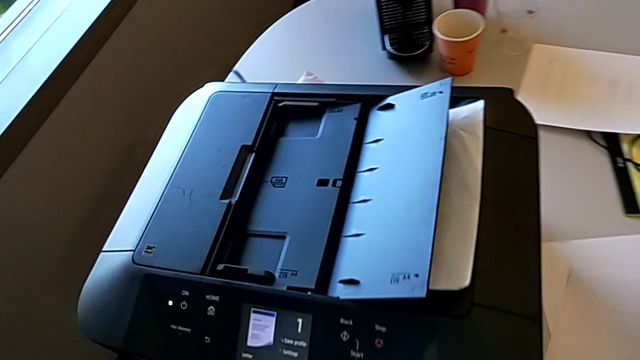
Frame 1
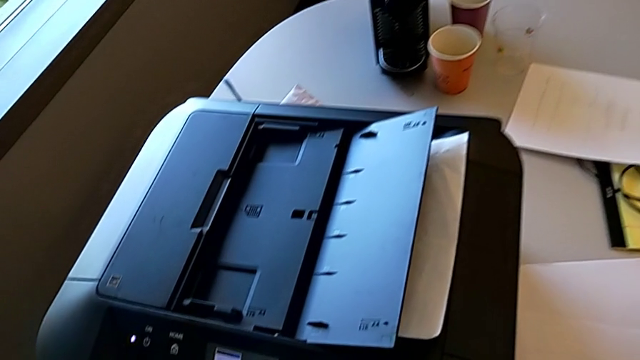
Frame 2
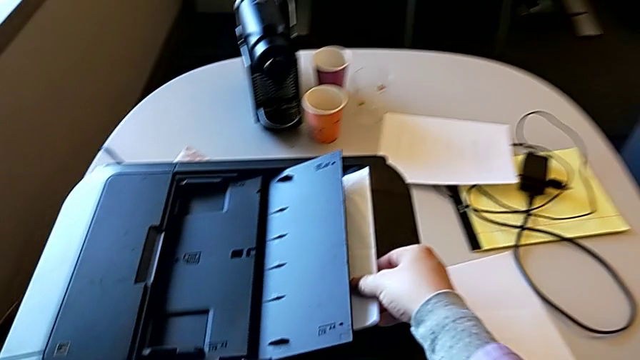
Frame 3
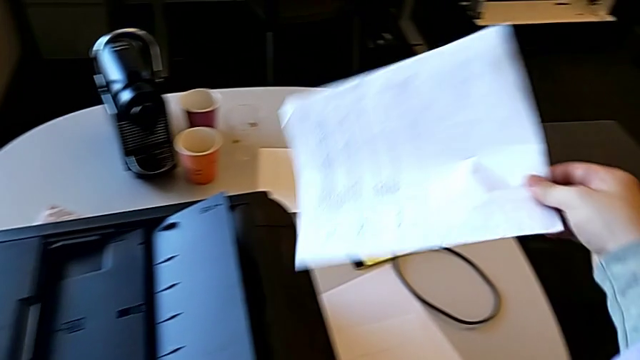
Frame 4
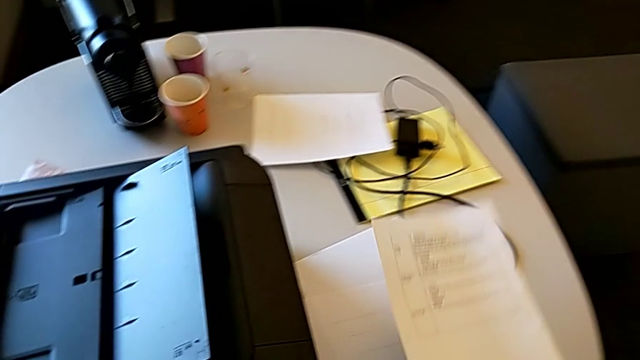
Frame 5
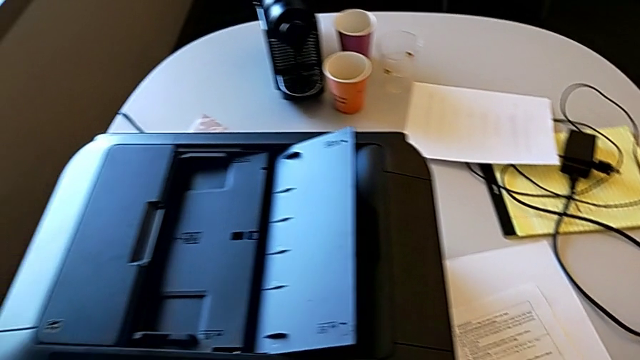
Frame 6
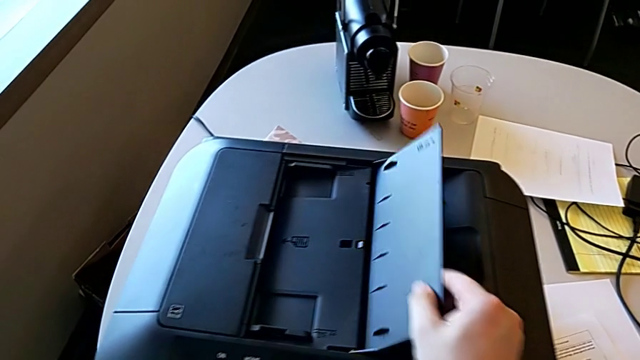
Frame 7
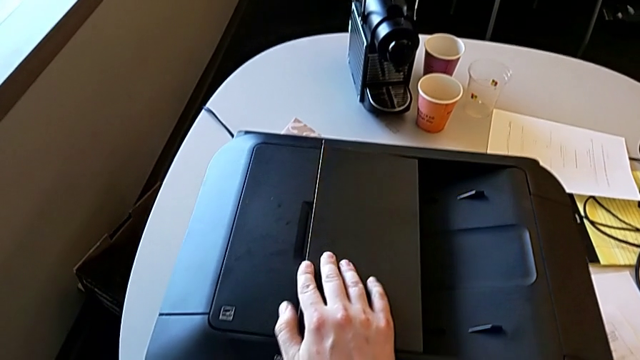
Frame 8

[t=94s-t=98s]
The camera wearer is copying. They withdraw the paper stack, place the paper stack and begin to close the copy gate.

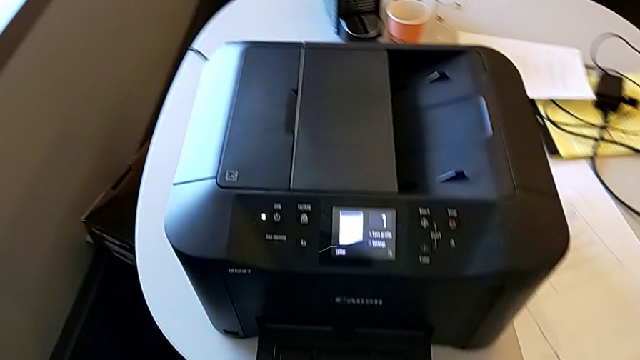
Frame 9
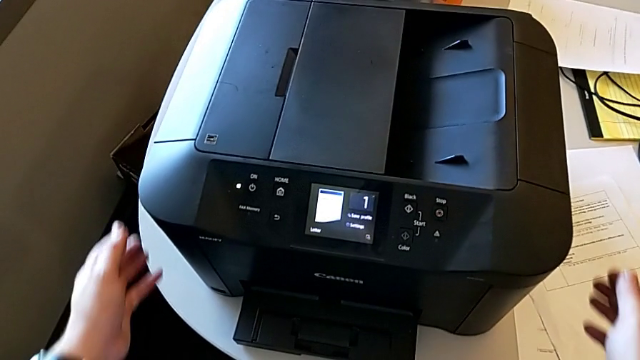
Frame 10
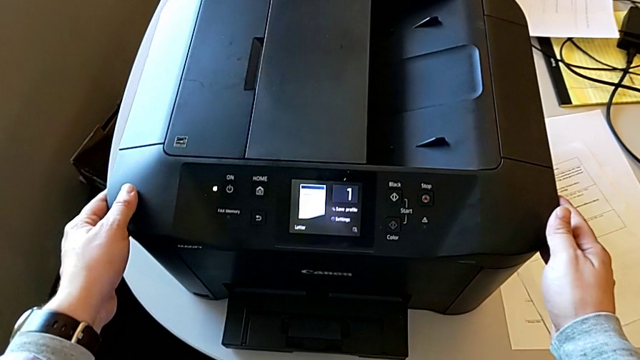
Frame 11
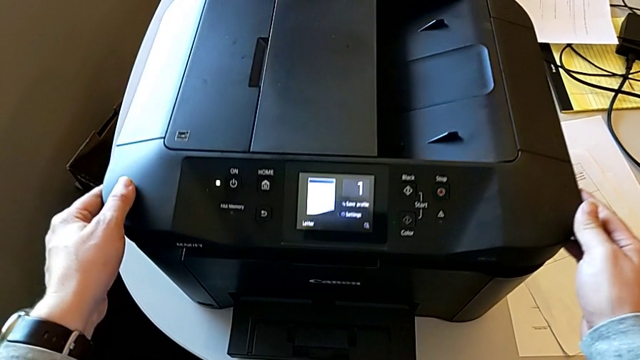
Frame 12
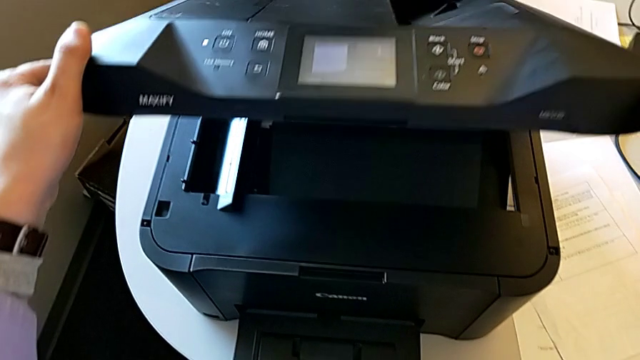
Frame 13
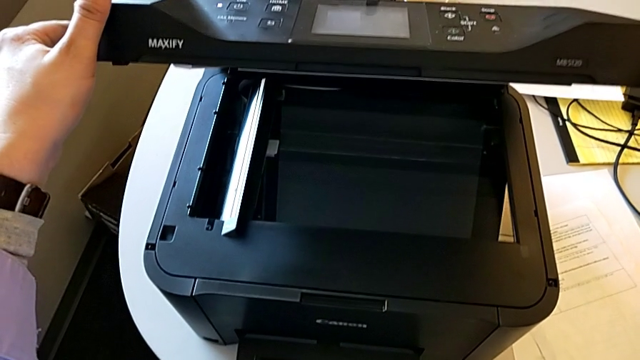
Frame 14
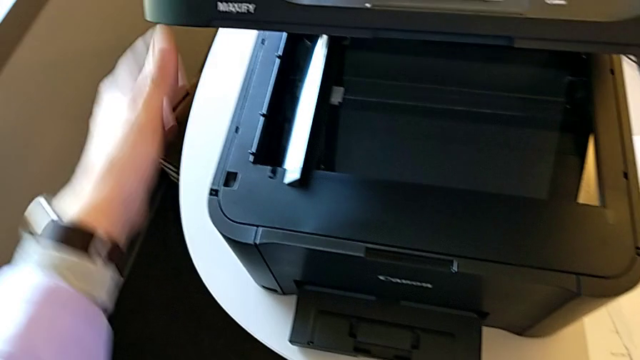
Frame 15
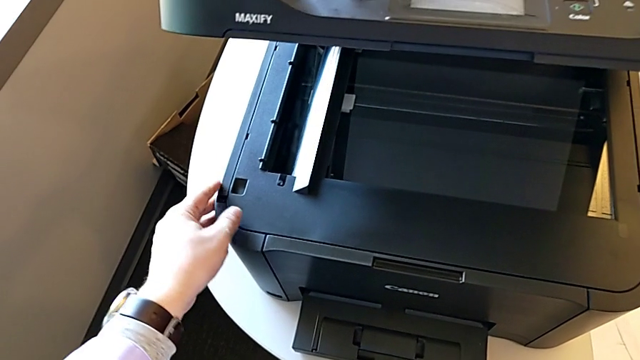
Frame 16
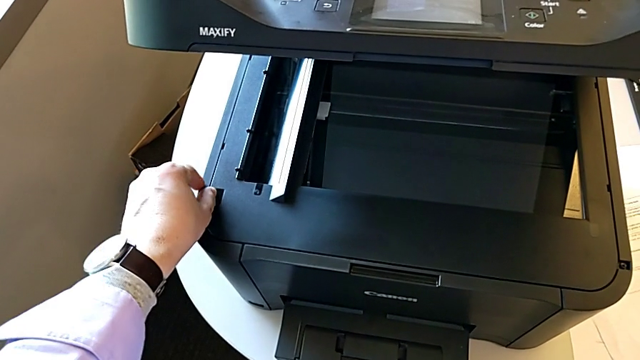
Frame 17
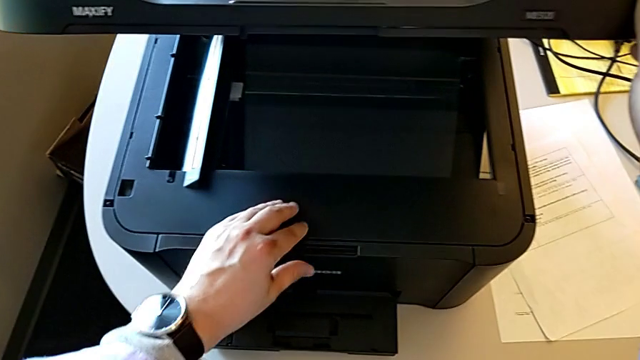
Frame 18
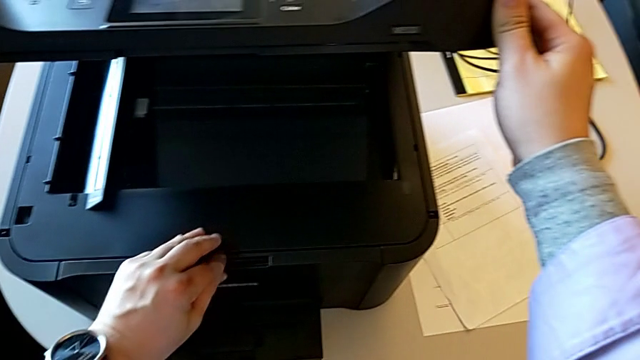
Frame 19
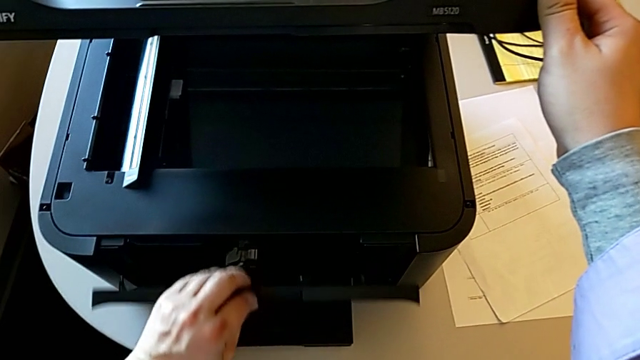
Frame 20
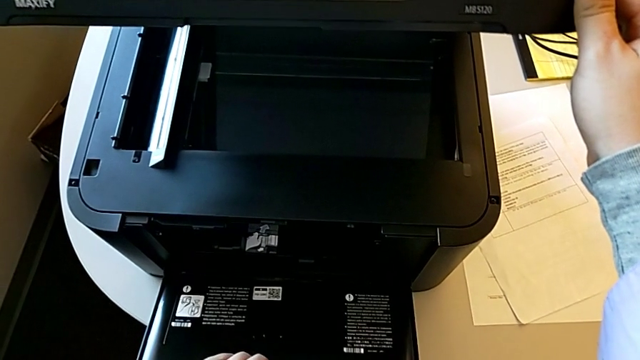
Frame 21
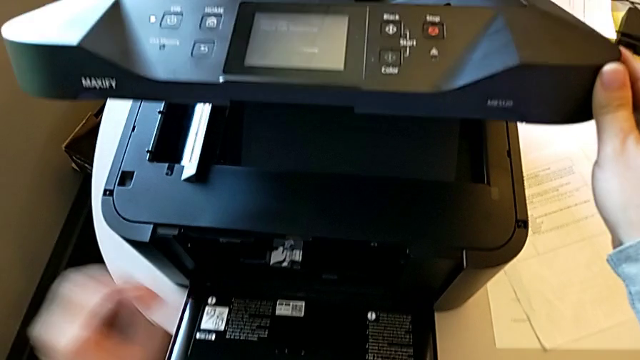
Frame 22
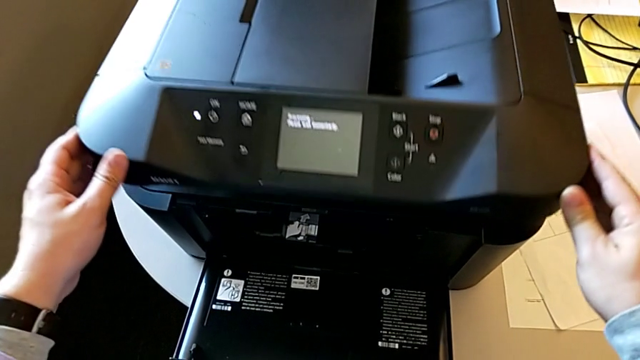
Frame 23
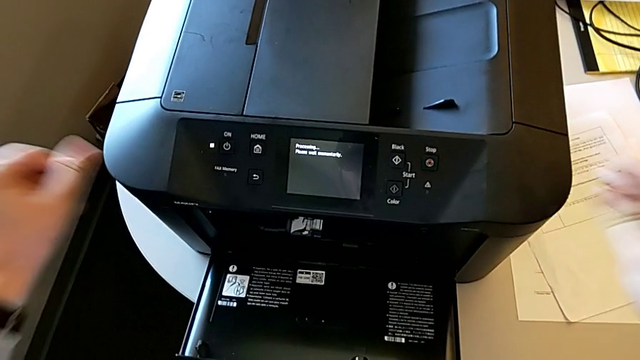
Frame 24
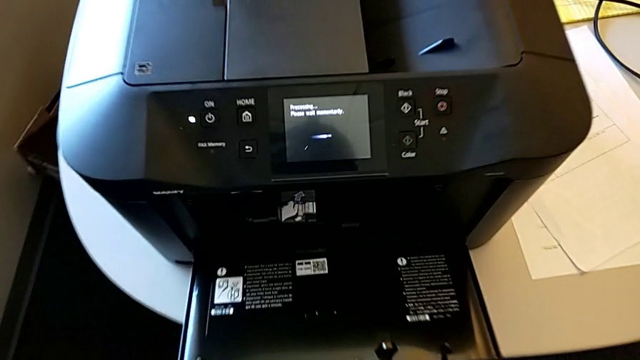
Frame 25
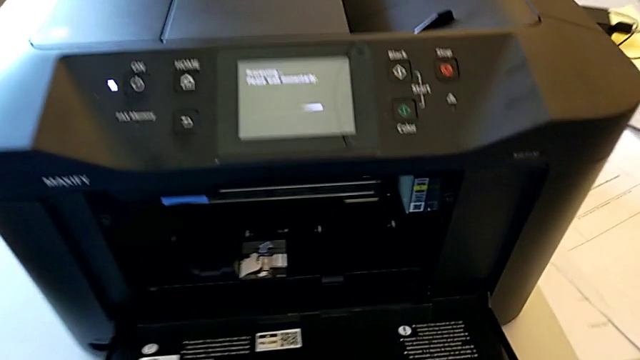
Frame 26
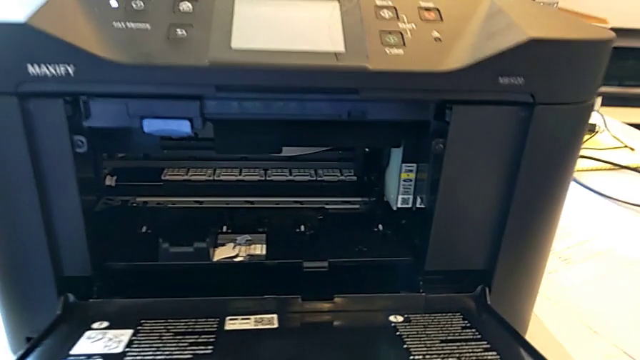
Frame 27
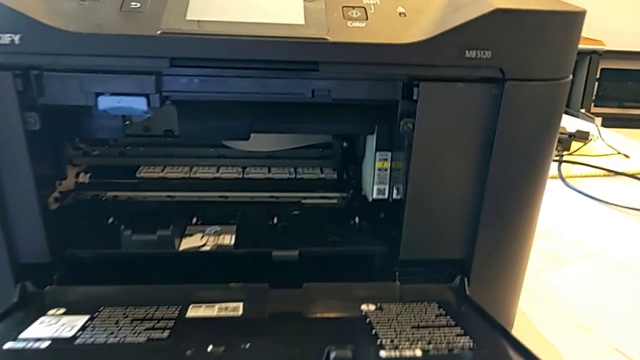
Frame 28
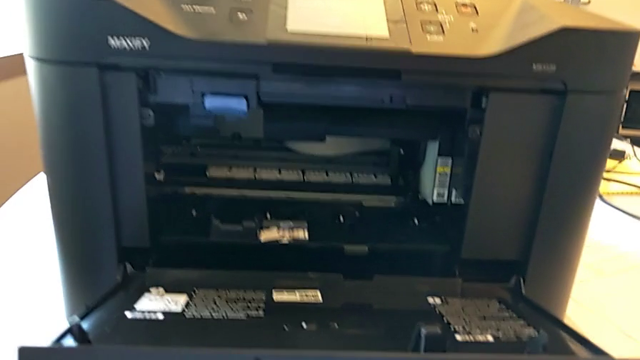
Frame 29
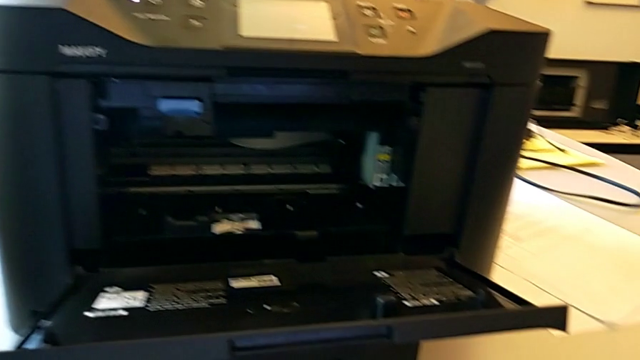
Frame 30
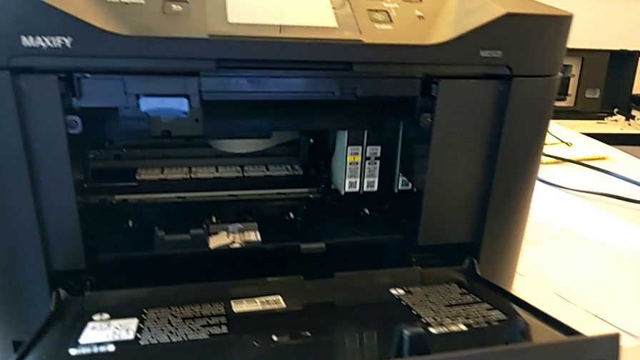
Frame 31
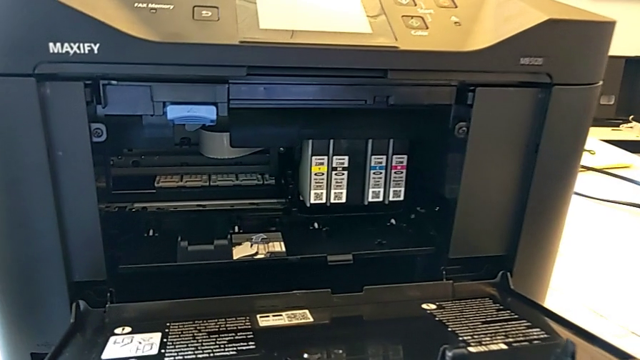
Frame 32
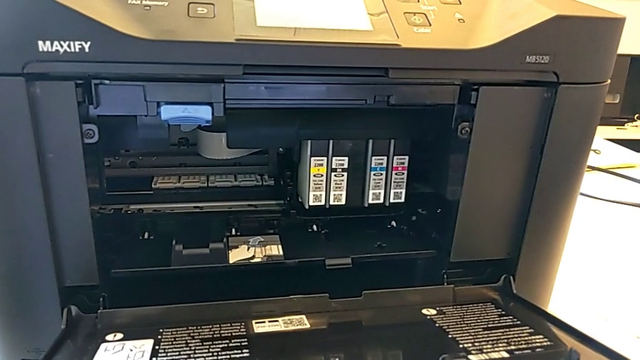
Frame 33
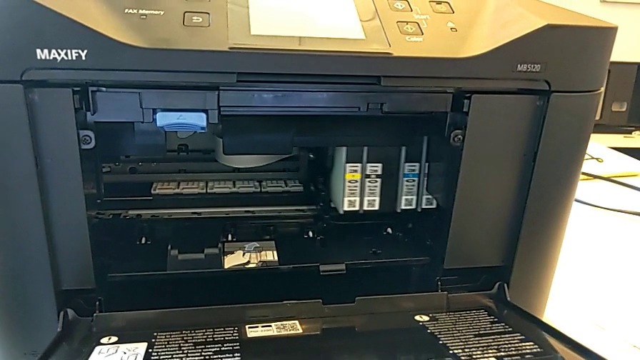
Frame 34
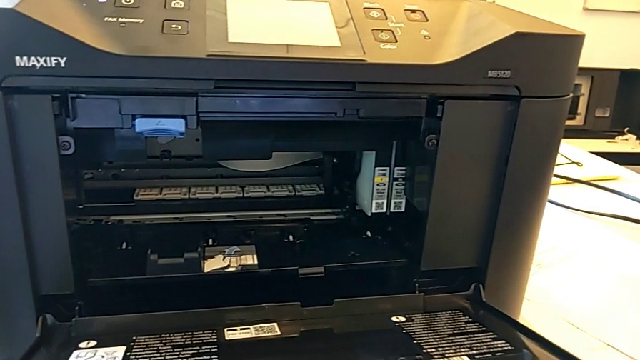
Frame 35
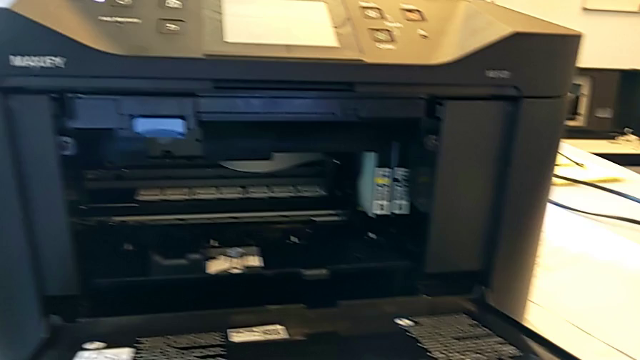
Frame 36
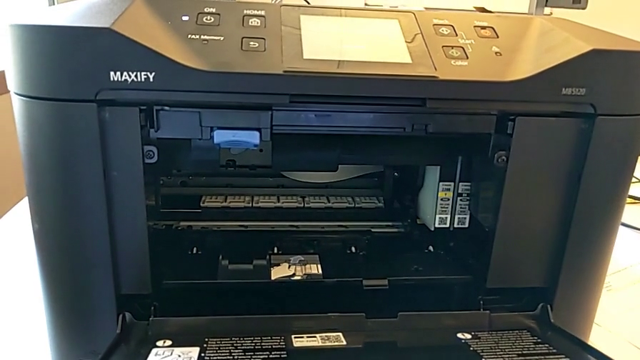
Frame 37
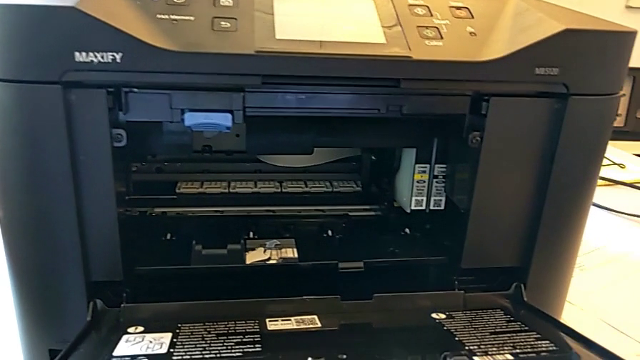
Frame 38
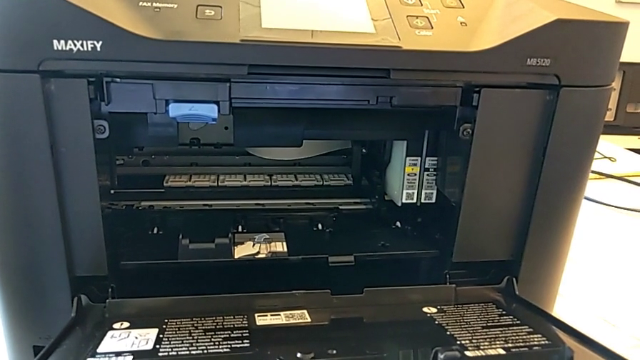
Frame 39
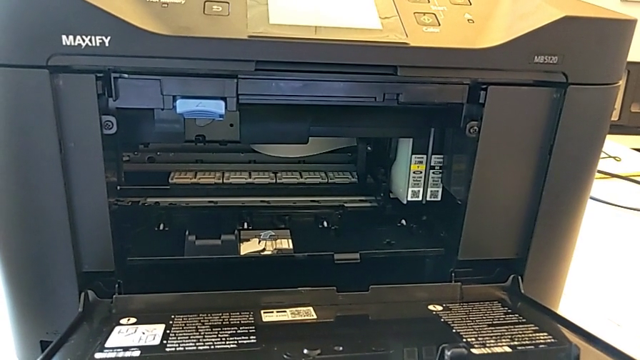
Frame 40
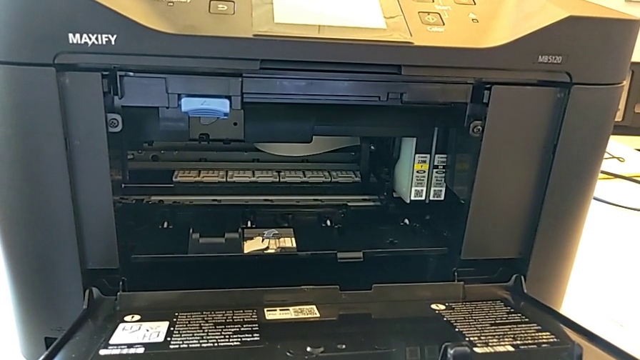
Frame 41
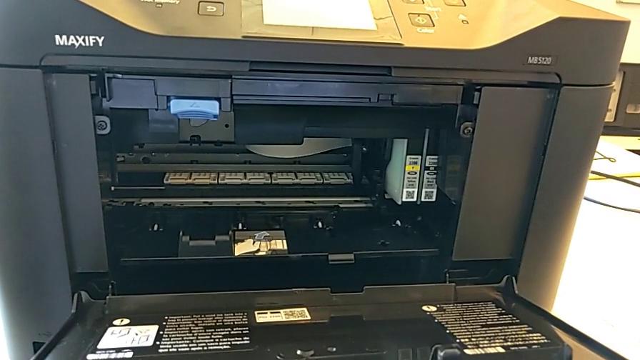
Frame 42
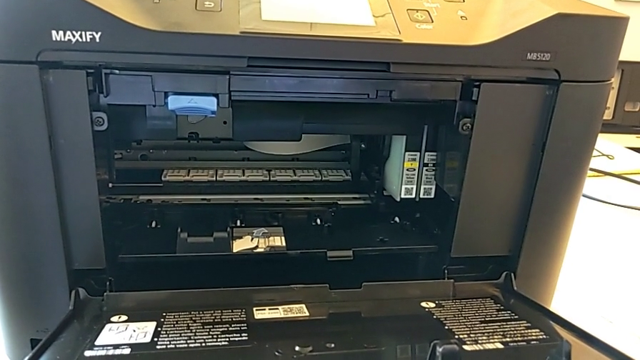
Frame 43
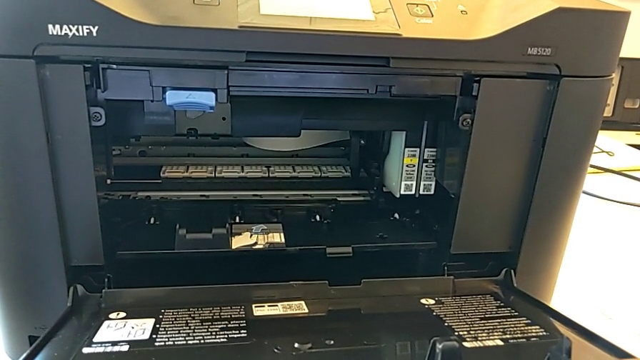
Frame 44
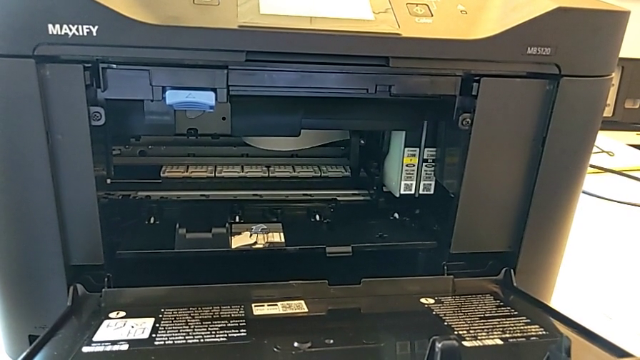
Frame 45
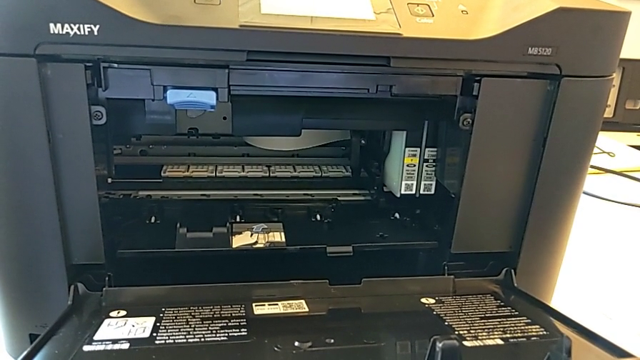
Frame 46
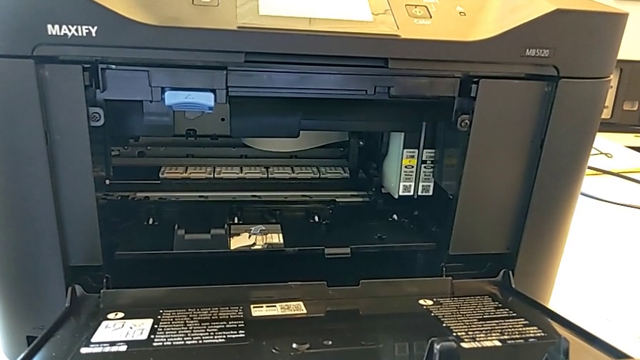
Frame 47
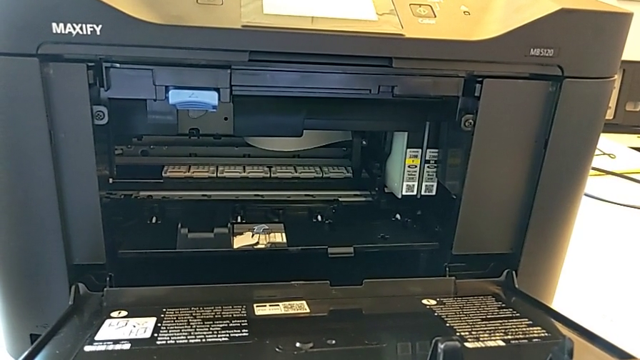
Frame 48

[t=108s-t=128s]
The camera wearer is inspecting the ink cartridges. They lift the copy gate, inspect it, open the cartridge gate and close the copy gate.
